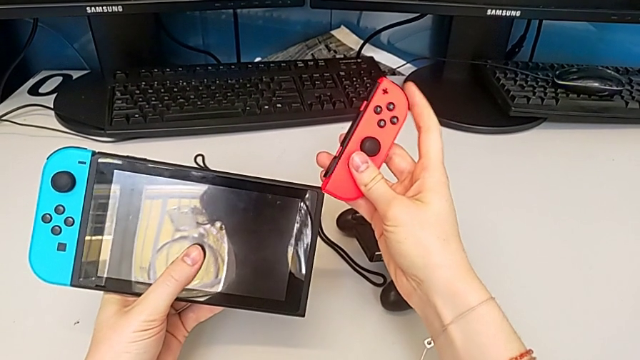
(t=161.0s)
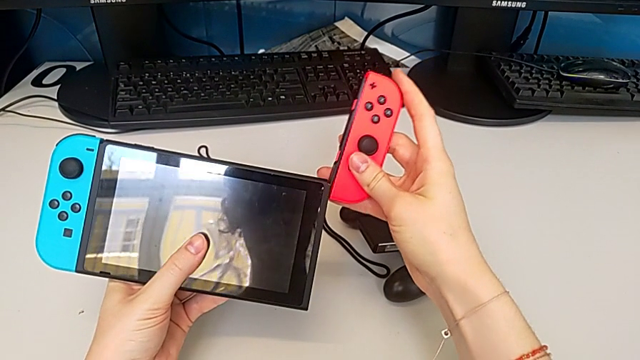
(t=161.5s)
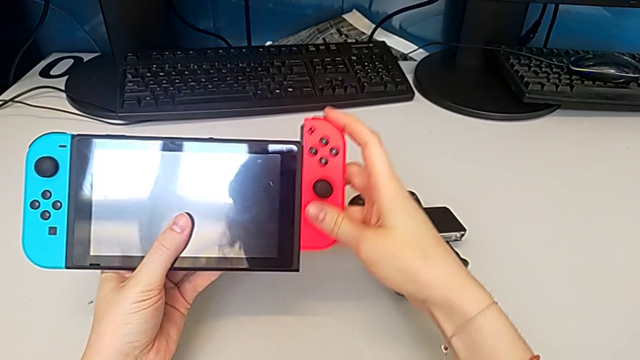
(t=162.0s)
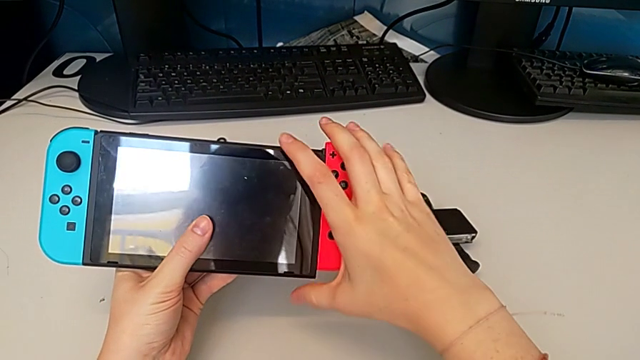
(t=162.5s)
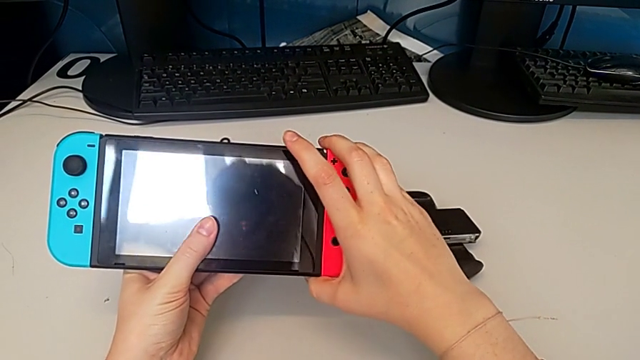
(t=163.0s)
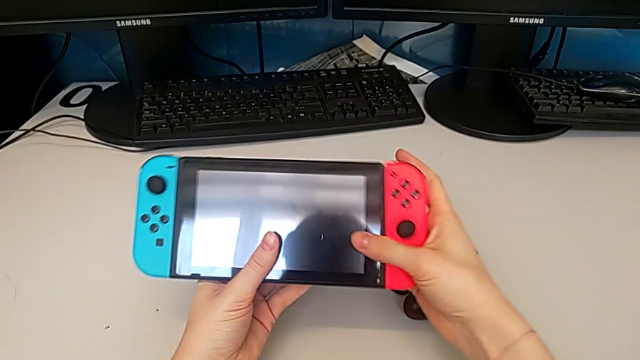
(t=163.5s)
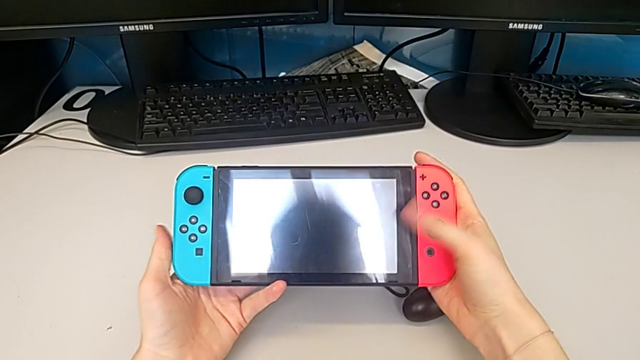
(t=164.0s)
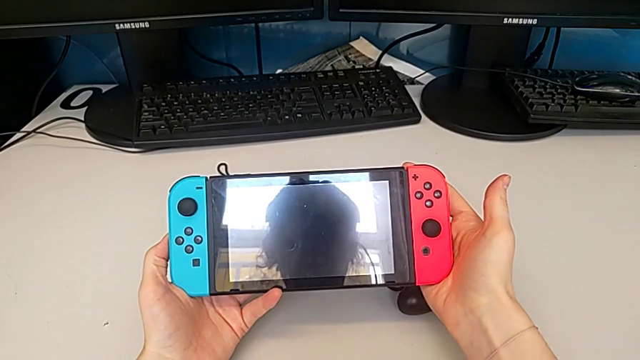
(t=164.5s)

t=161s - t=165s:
The camera wearer is changing the individual Joy-Con to handheld mode. They insert the Joy-Con controller.

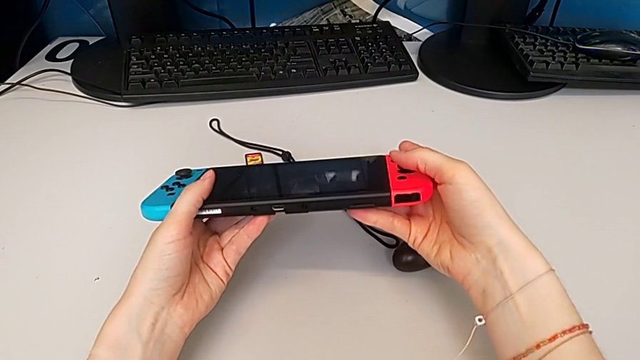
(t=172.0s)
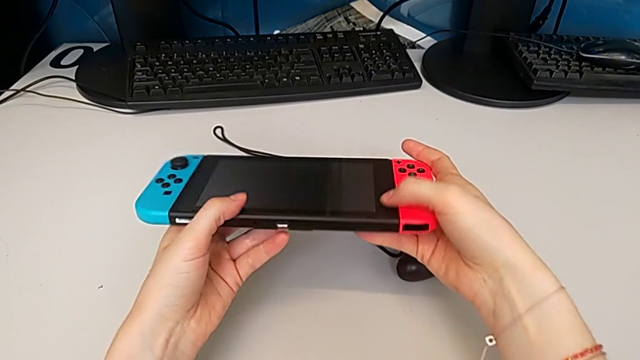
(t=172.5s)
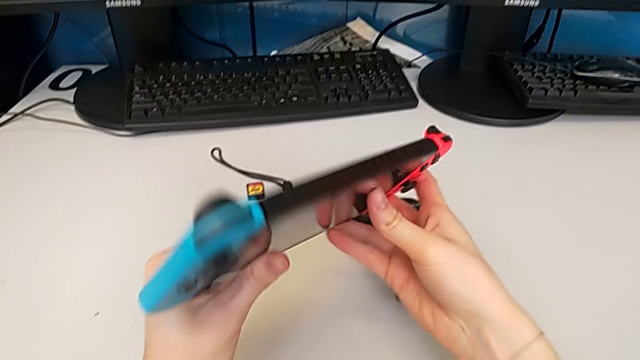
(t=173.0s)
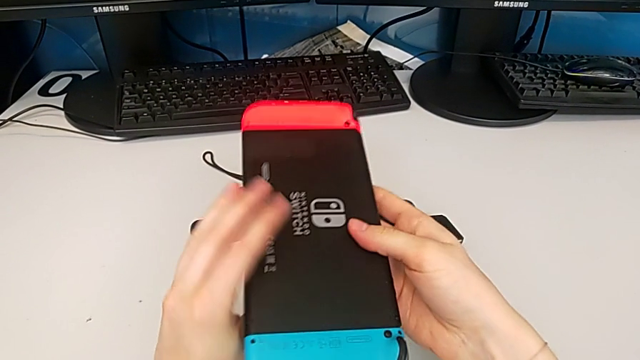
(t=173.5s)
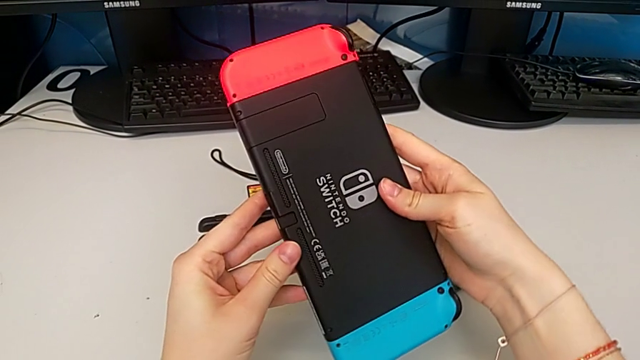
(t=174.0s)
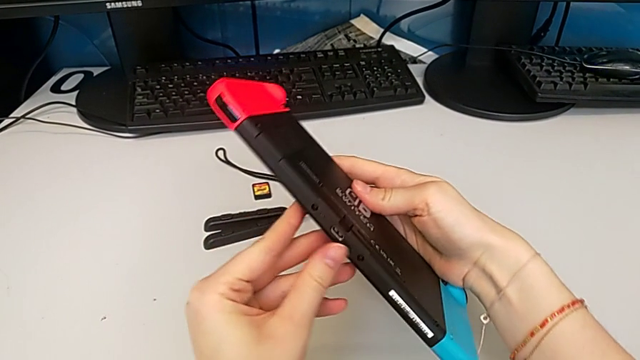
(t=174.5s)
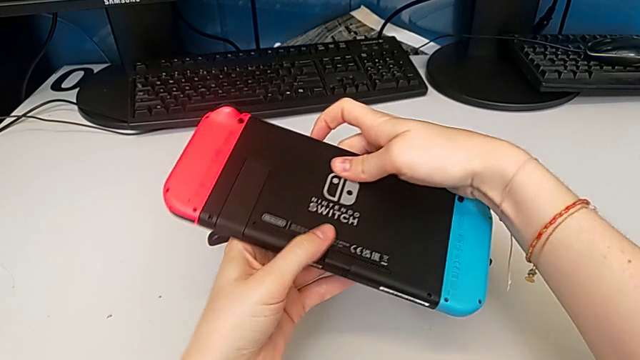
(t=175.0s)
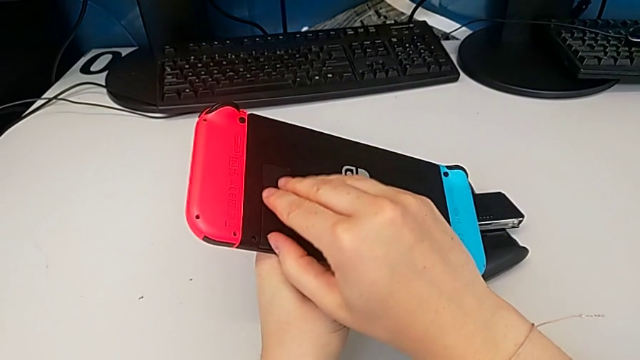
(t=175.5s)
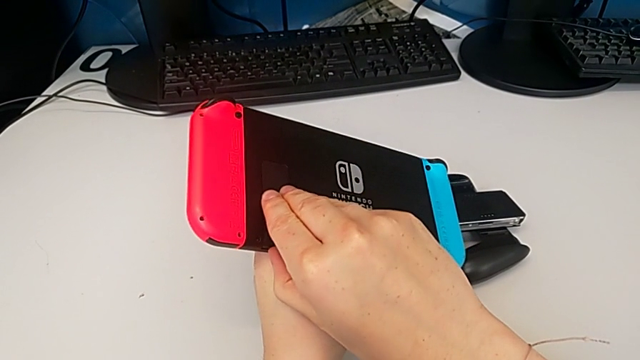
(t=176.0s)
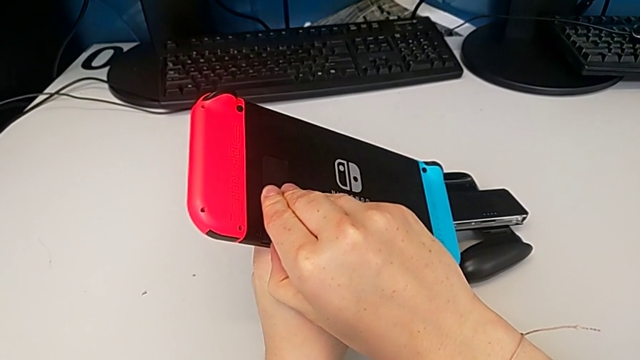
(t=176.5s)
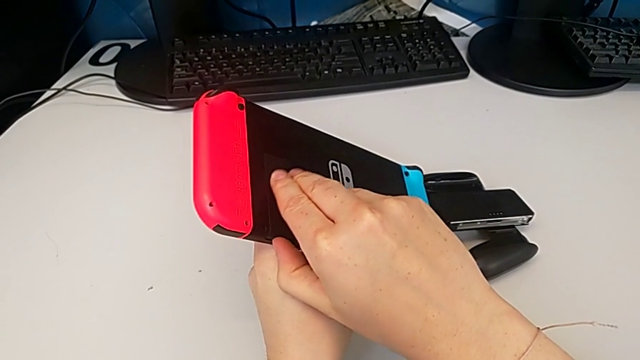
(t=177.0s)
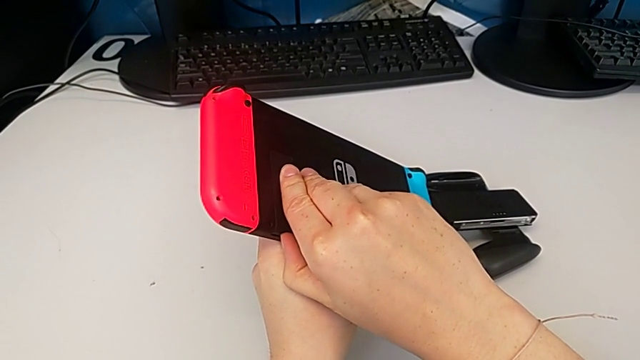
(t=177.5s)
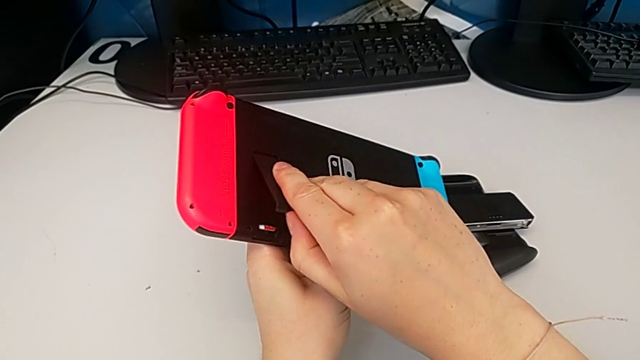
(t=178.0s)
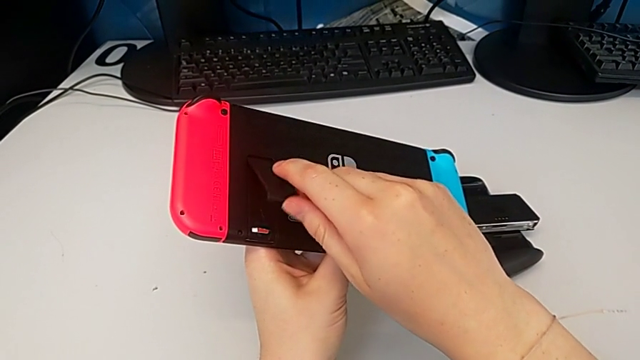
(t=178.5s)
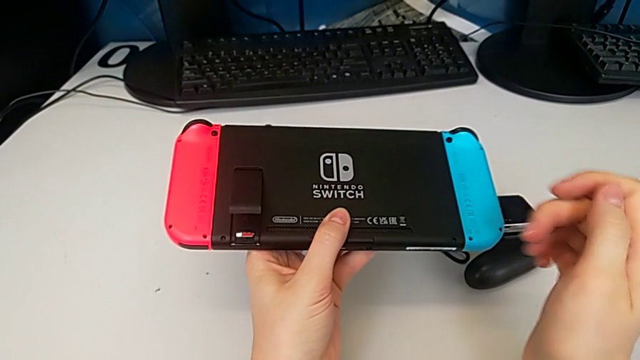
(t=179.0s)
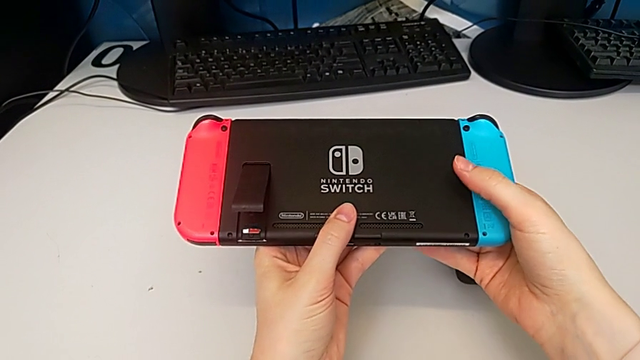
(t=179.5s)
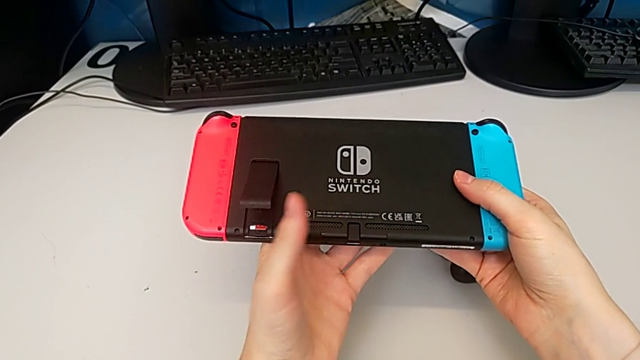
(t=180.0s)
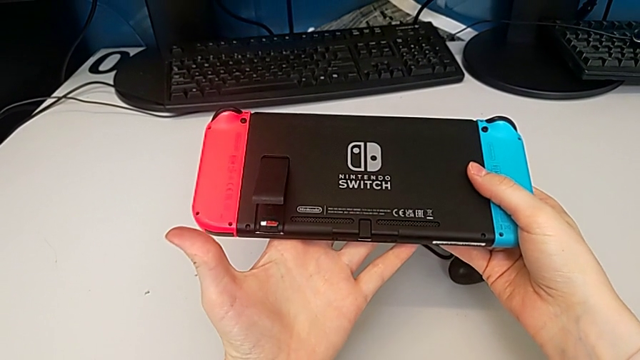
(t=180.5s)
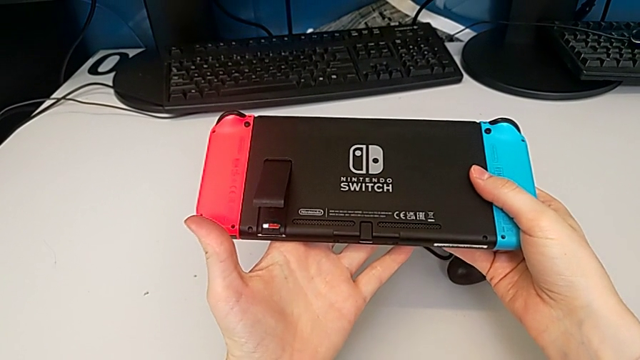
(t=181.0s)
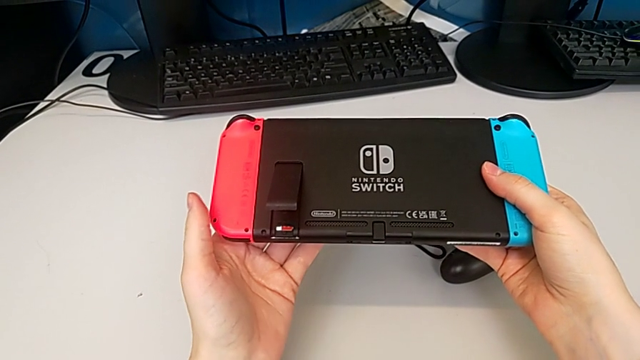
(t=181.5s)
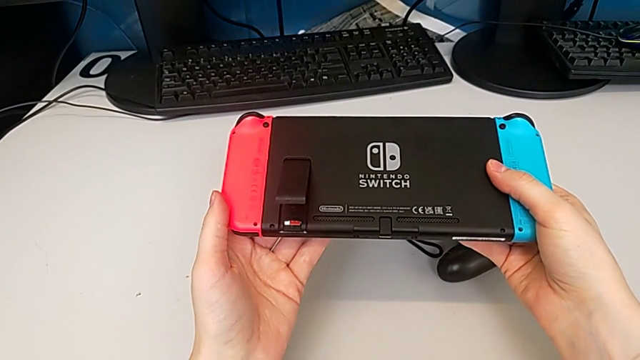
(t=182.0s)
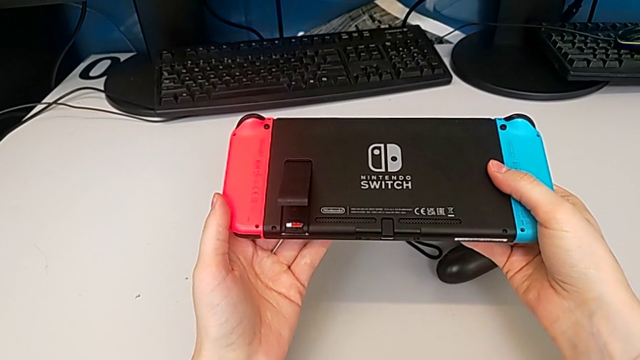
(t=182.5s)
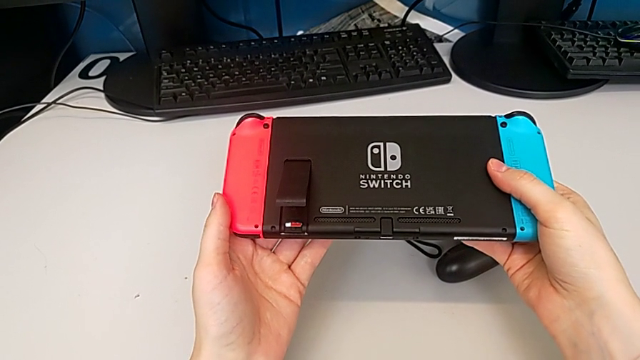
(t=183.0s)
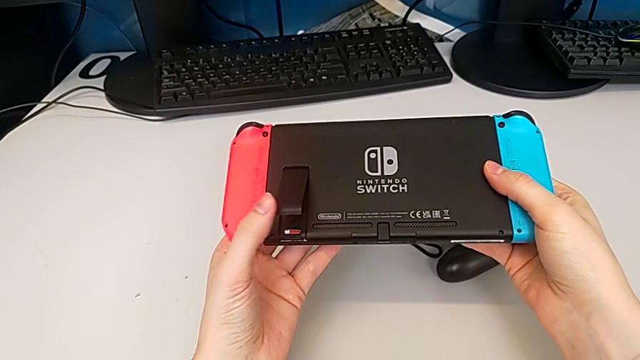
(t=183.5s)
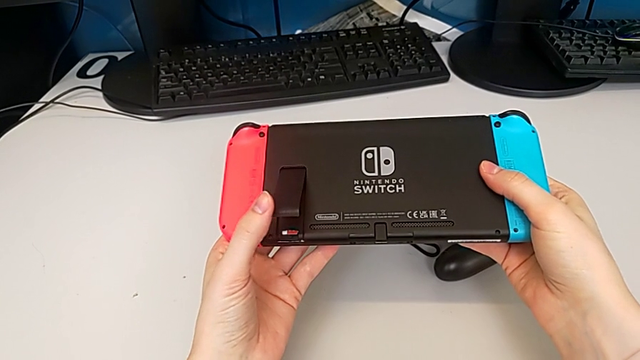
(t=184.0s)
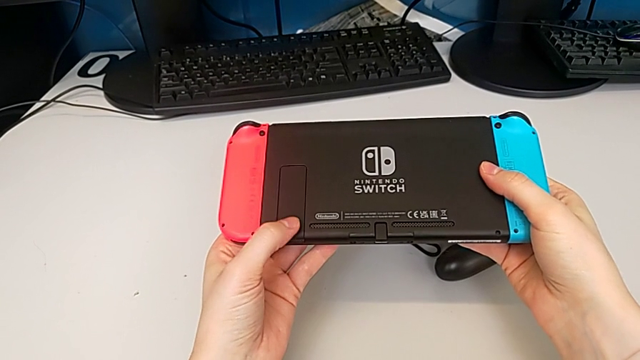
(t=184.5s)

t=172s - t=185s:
The camera wearer opens and closes the kickstand of the Nintendo Switch. They rotate the Nintendo Switch, open the kickstand and close it.

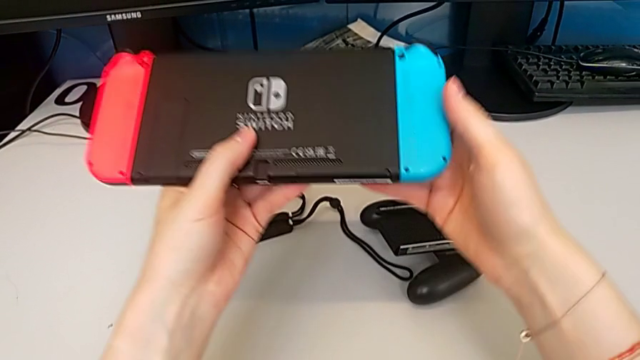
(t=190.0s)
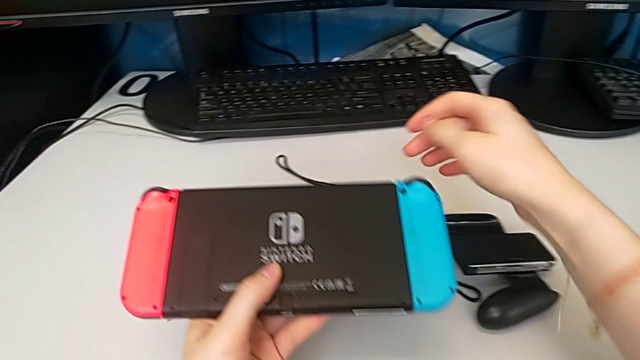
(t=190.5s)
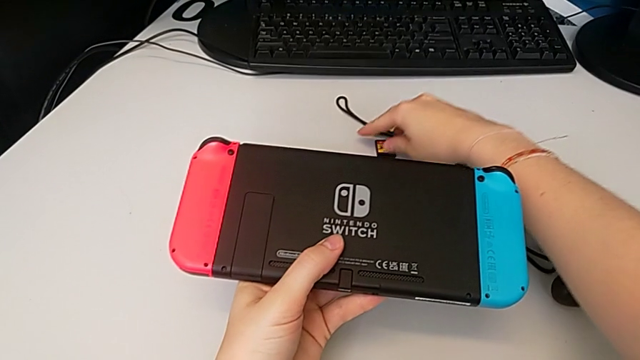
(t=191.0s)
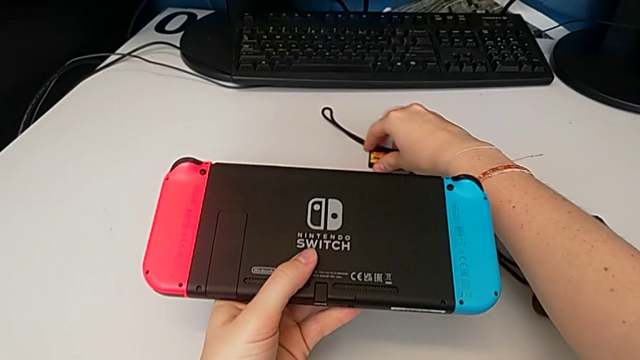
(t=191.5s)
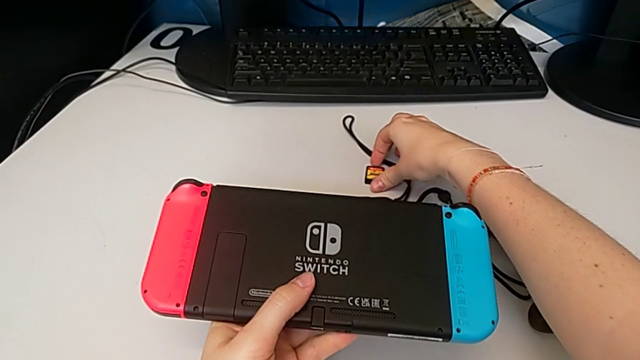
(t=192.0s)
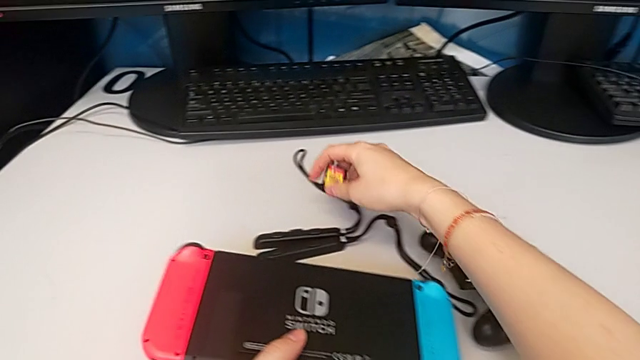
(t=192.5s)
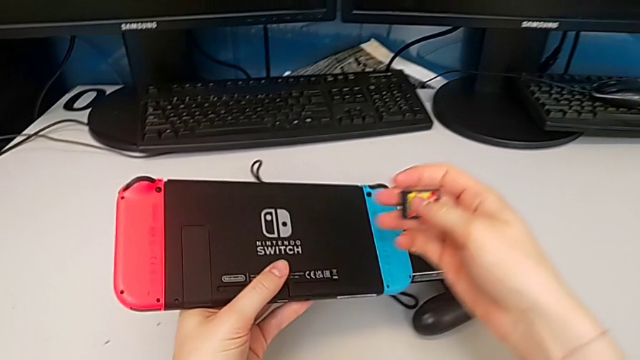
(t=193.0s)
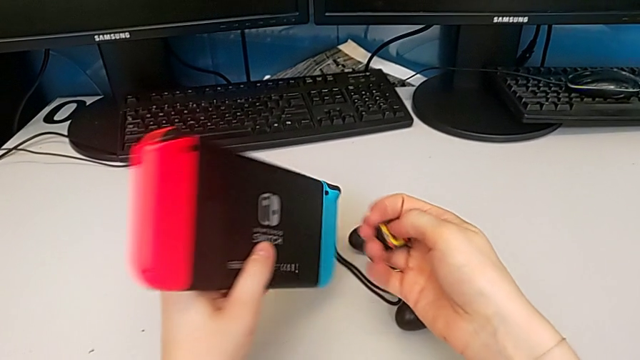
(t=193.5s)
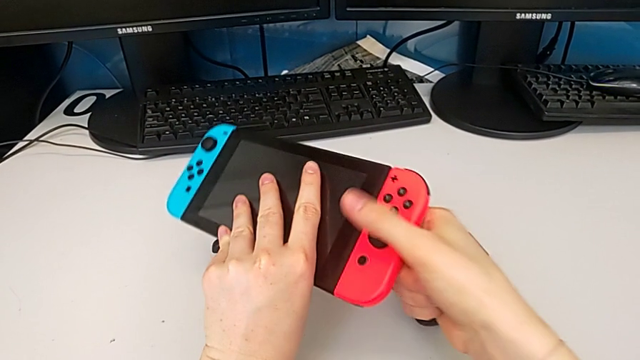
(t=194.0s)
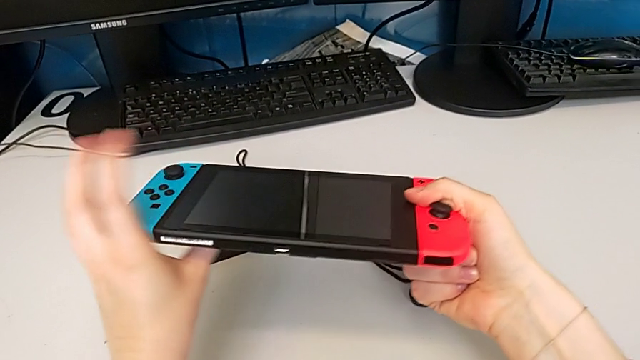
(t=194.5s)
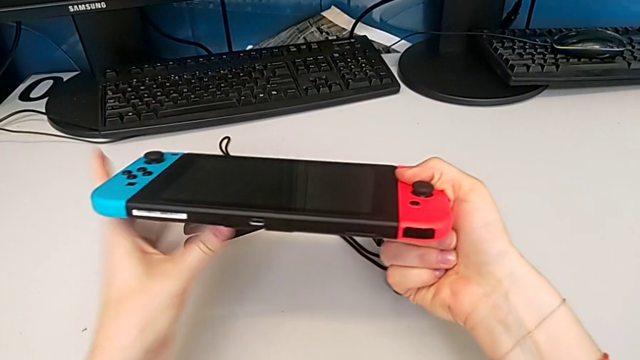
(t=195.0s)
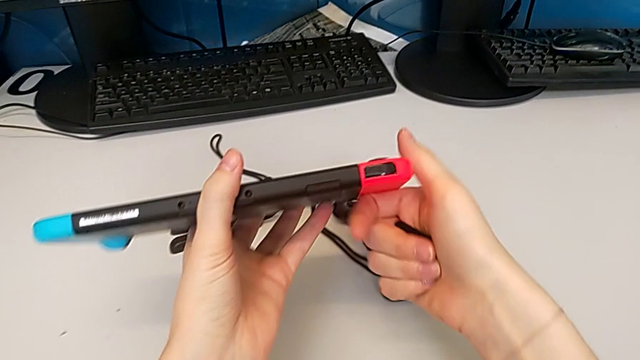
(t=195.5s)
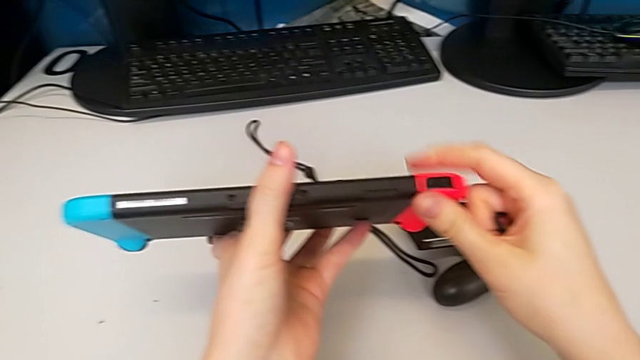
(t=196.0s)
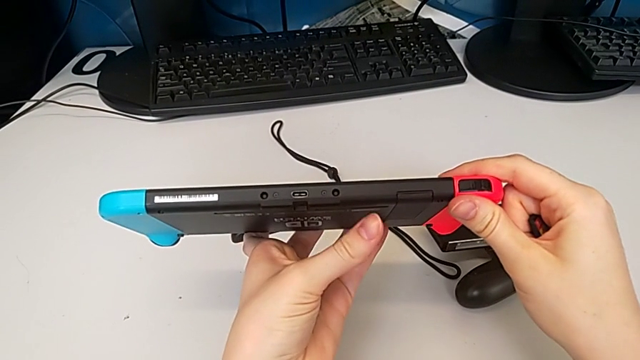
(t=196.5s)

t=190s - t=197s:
The camera wearer is exchanging a game card. They grab the game card and rotate the Nintendo Switch.
